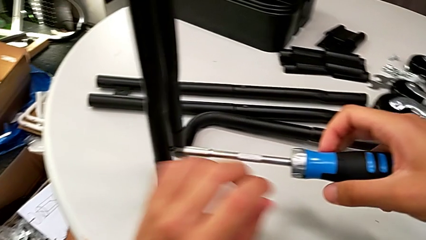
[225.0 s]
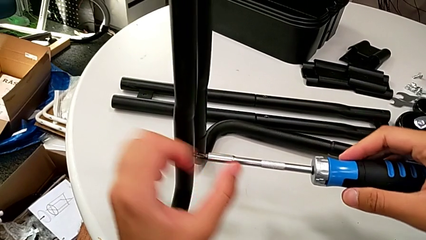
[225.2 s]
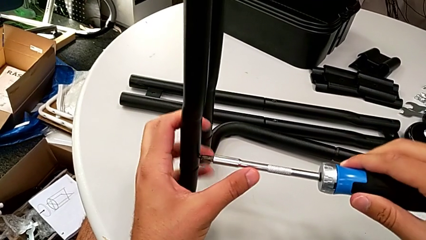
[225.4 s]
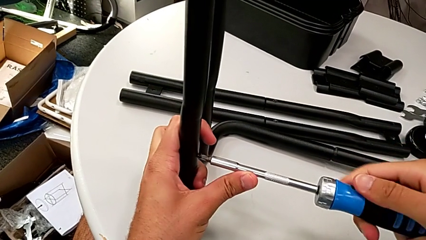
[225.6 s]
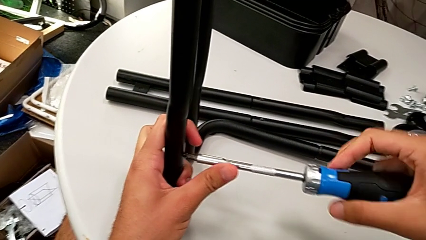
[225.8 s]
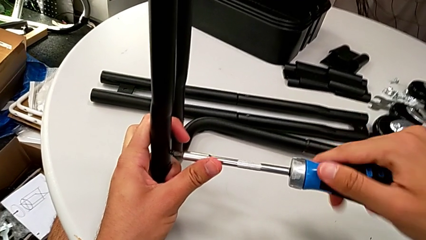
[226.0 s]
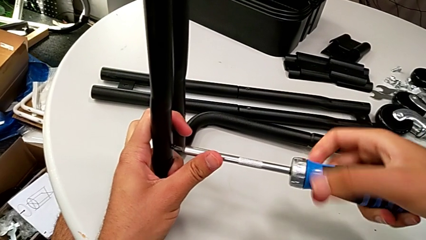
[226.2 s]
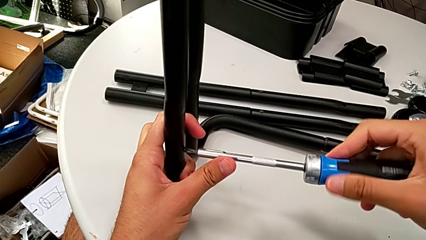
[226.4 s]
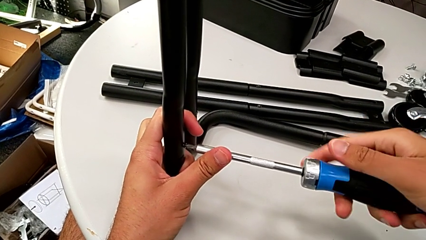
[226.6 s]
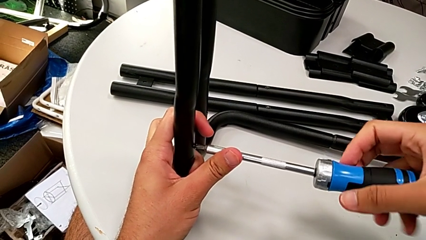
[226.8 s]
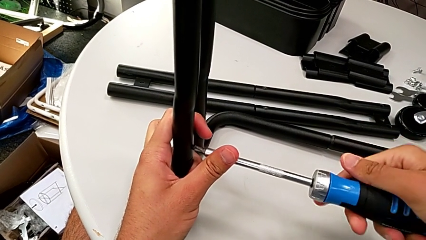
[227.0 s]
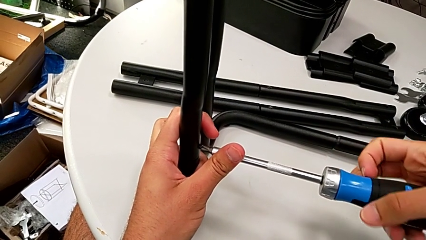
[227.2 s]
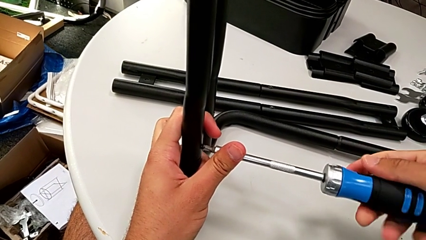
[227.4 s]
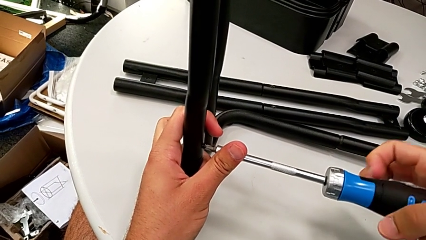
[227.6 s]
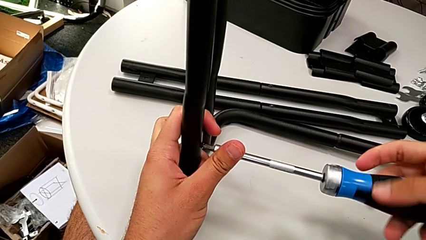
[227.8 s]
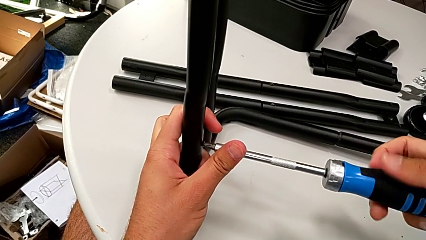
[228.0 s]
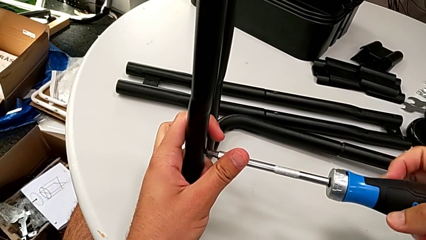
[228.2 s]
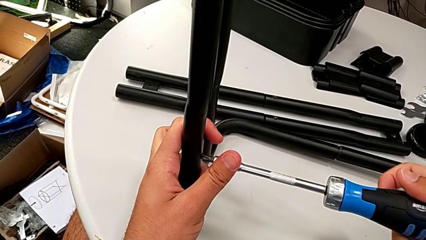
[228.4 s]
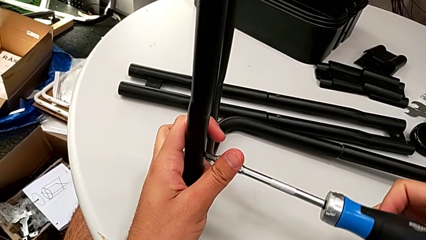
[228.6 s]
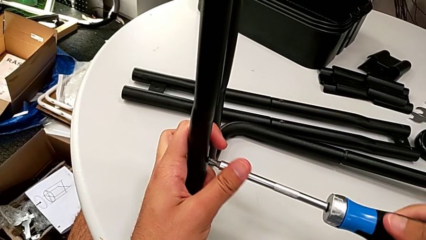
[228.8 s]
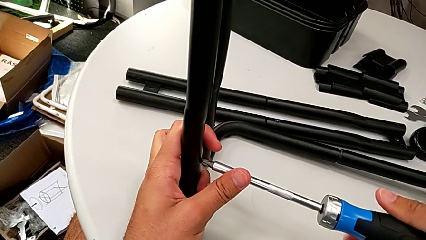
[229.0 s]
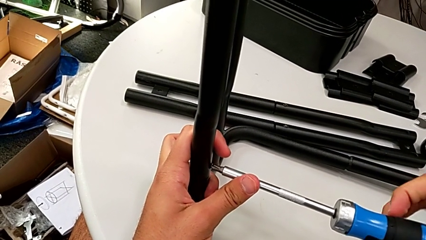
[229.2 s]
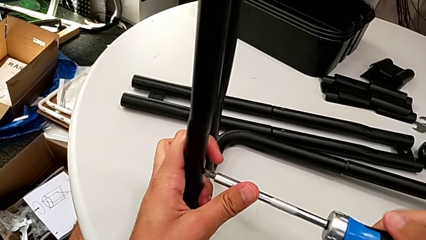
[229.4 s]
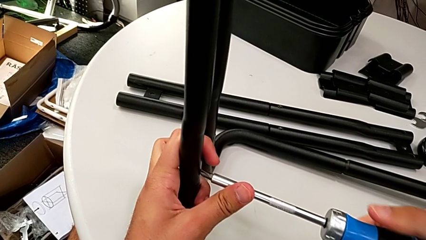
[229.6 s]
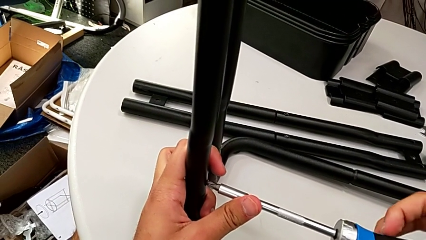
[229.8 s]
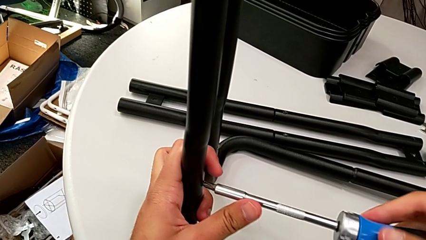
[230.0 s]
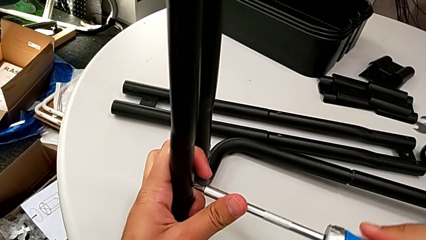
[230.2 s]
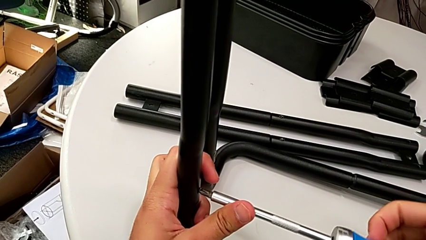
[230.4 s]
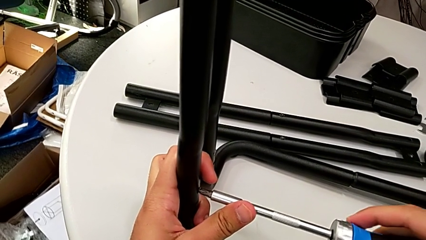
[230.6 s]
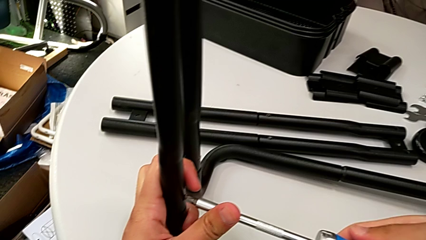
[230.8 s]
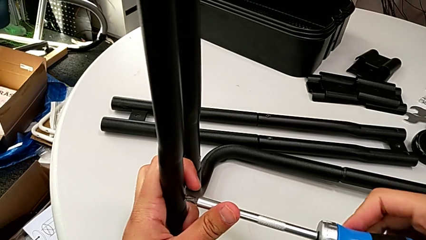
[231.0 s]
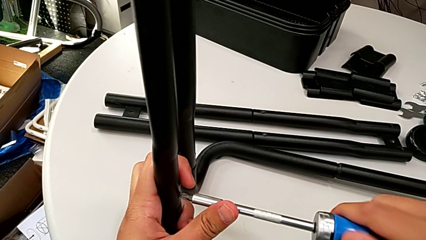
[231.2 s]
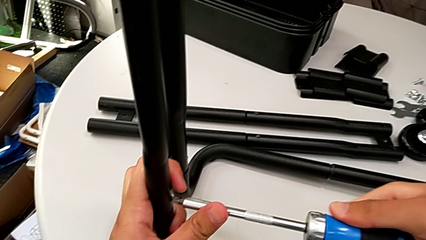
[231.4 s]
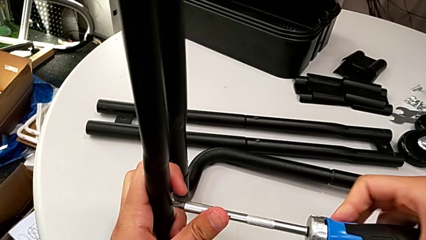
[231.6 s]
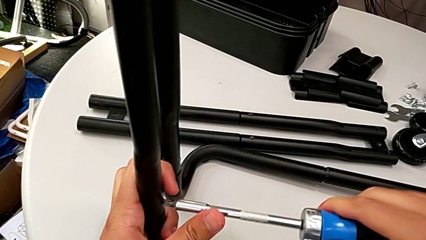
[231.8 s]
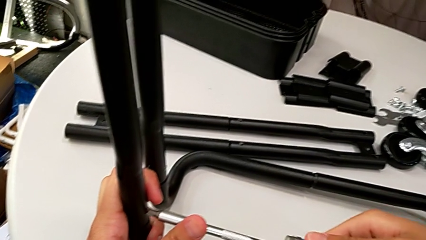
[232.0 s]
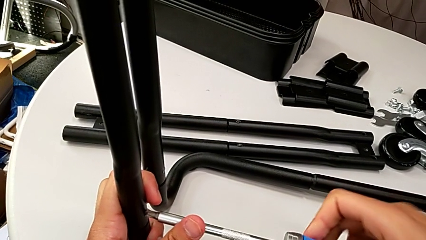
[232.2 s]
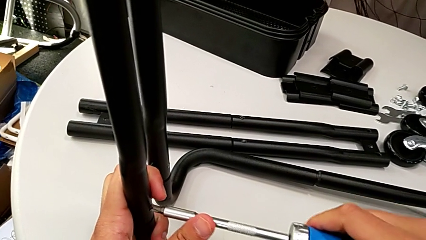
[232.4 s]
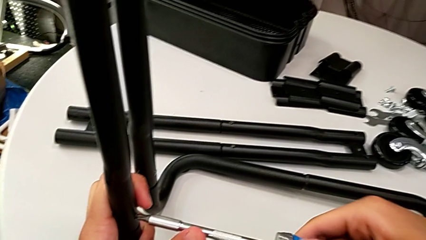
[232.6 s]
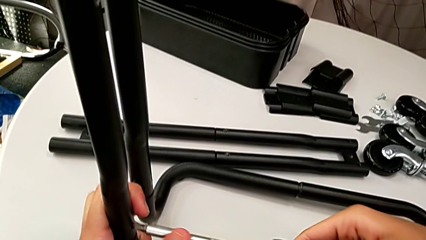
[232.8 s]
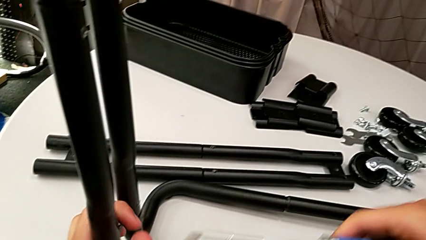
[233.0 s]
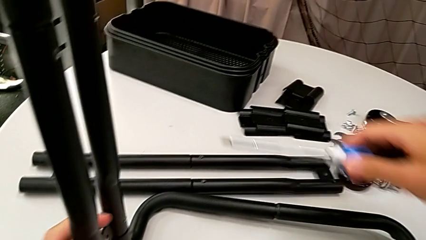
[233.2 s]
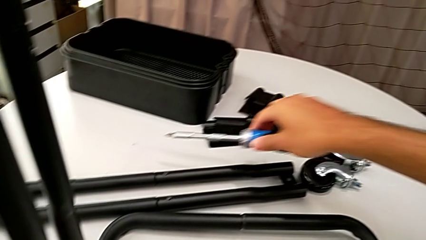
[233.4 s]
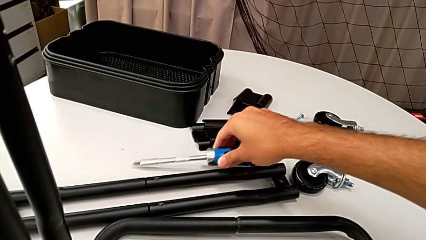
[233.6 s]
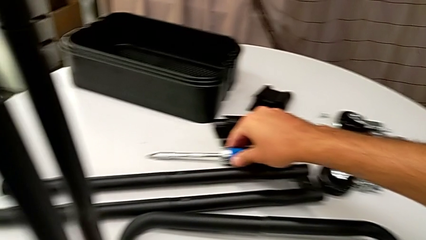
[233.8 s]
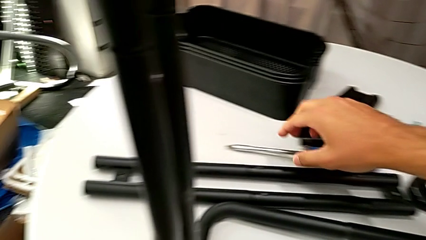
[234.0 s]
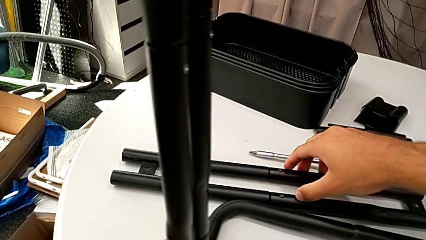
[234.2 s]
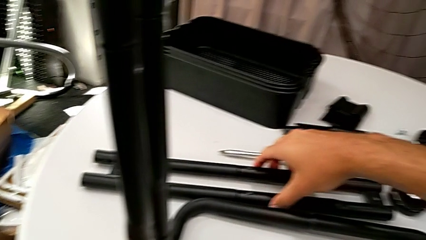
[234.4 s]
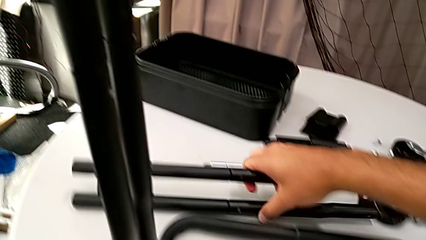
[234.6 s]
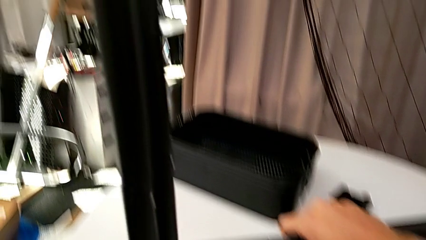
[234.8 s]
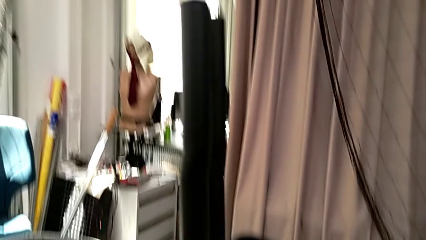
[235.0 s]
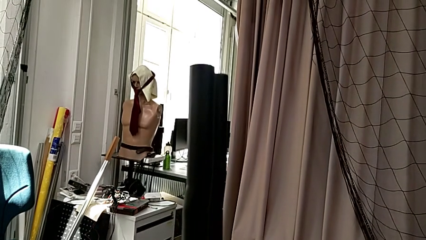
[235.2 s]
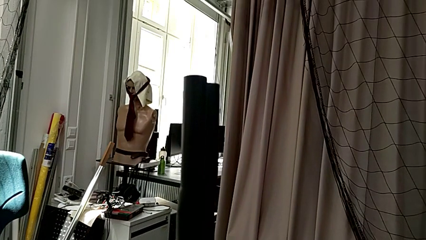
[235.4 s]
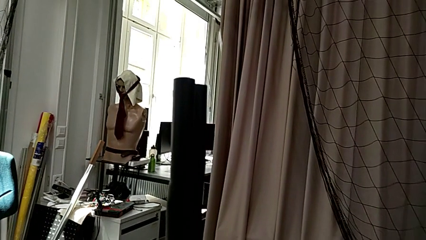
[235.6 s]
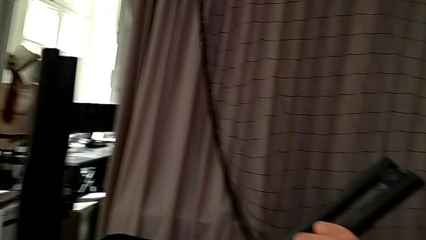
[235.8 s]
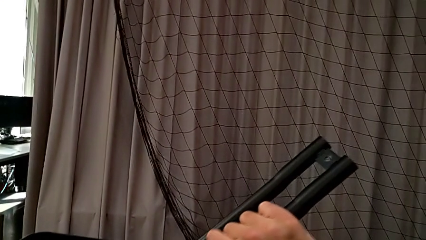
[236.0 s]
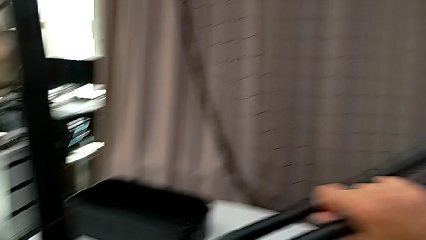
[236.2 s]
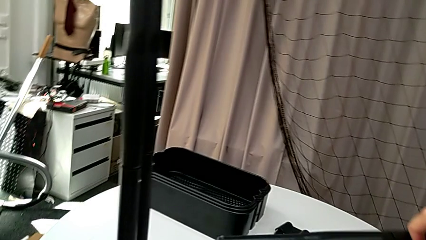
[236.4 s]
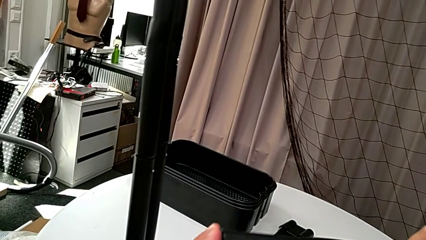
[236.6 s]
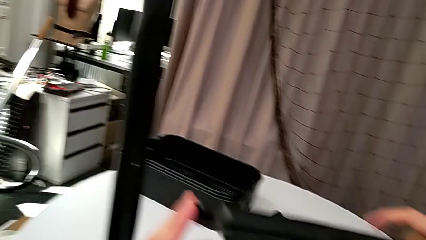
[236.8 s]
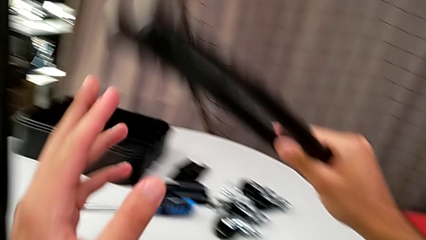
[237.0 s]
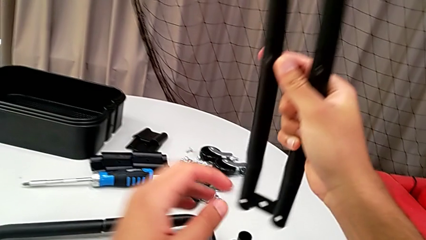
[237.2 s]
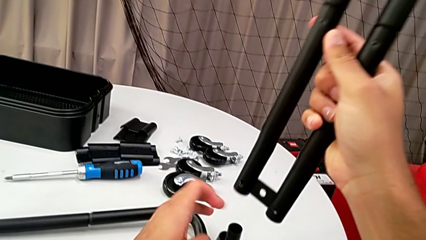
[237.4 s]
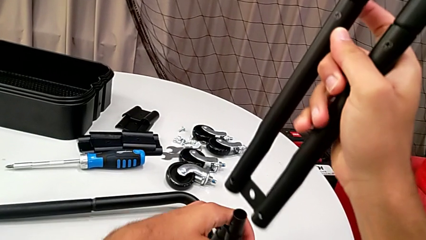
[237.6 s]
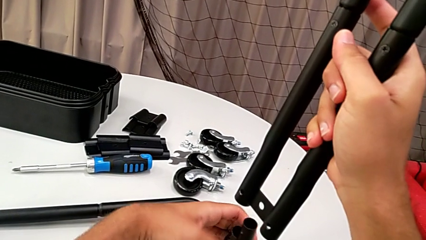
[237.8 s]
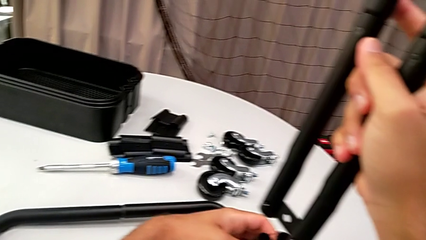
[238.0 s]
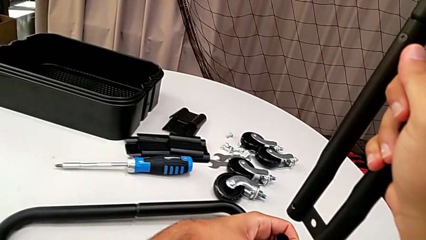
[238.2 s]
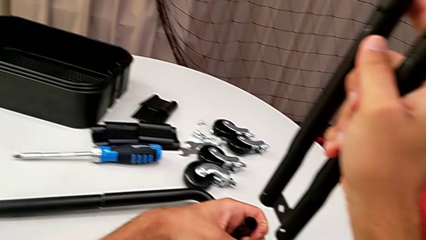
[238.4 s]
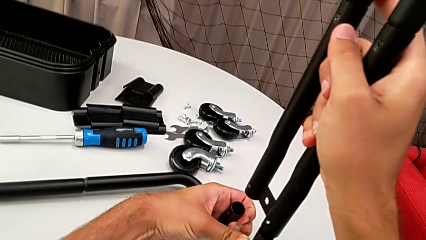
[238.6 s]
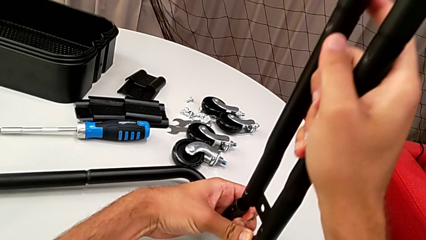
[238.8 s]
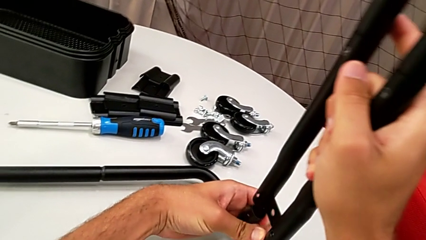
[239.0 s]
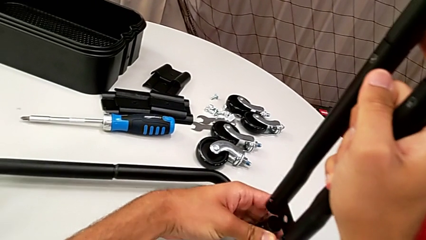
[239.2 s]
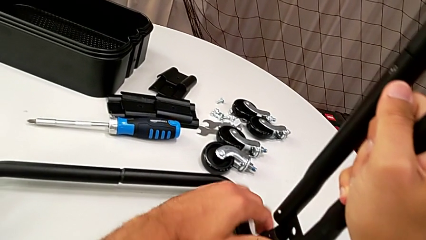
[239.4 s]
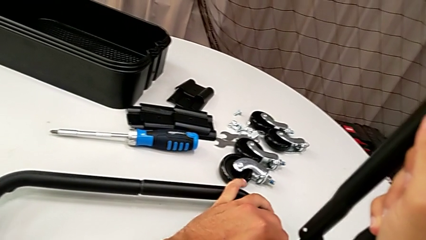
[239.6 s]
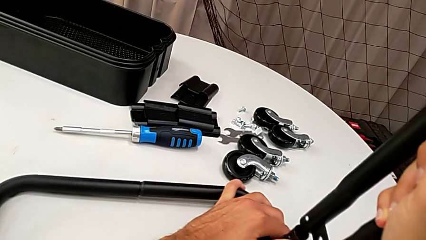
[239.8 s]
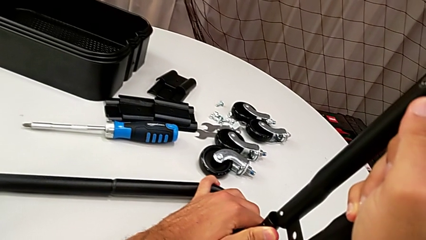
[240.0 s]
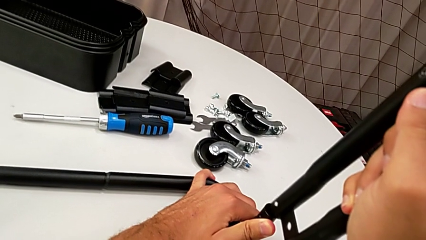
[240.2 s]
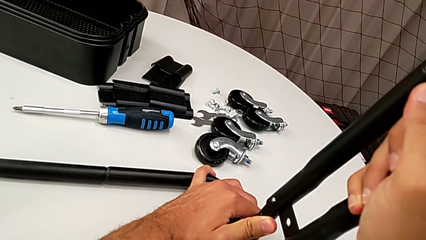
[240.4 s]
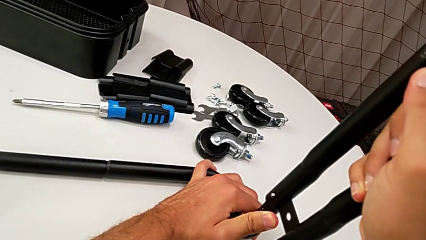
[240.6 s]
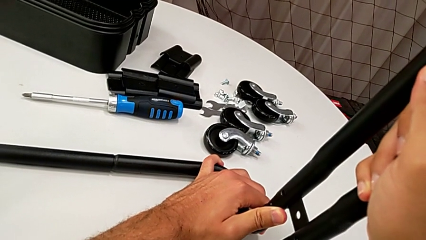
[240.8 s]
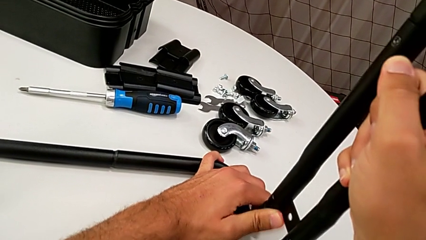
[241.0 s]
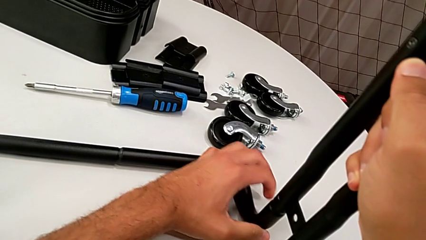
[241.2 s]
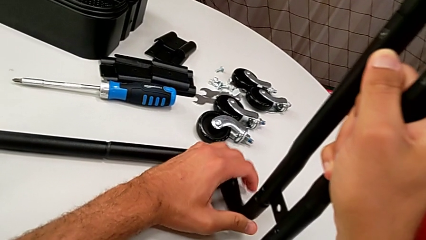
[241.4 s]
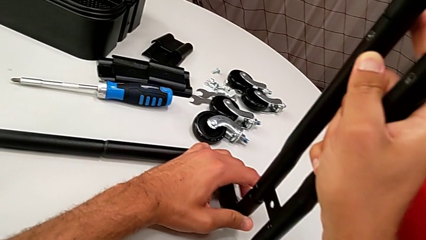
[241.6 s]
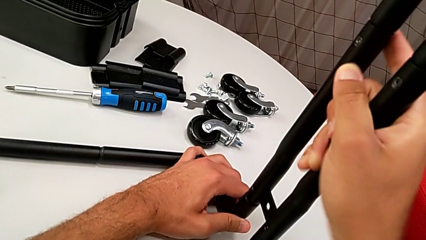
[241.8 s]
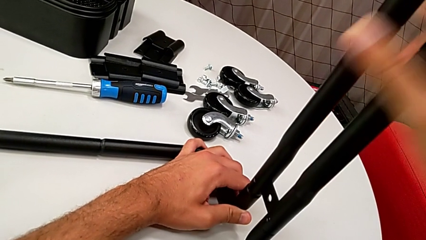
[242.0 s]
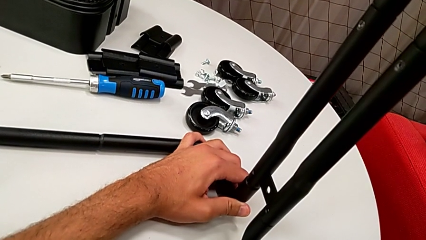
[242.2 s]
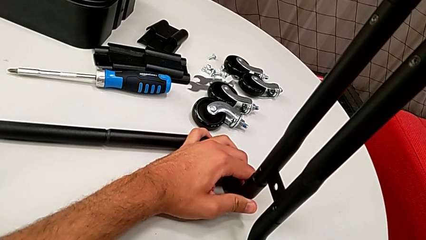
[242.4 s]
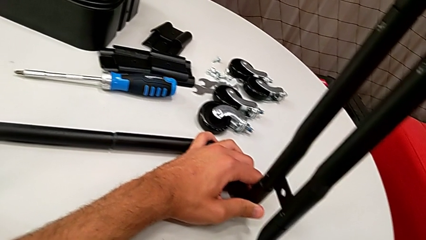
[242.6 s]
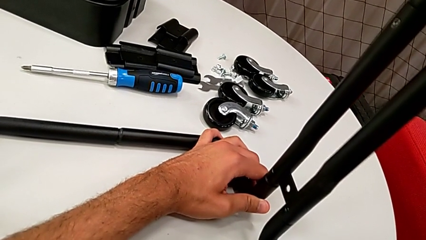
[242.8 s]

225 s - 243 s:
The camera wearer is assembling the frame. They keep screwing the screw, screw it, place the screwdriver, grab the leg, align it and insert it.
